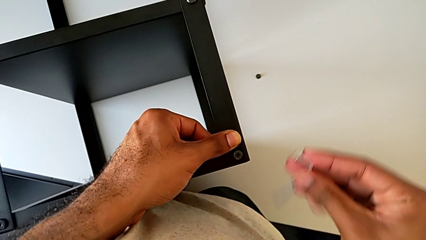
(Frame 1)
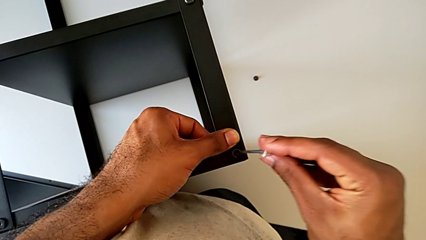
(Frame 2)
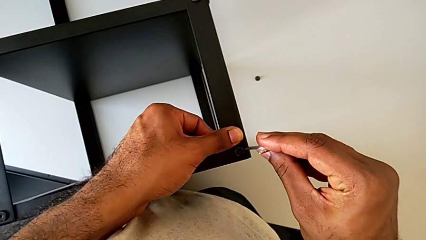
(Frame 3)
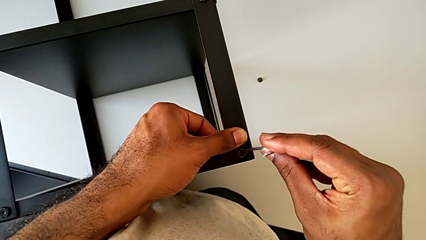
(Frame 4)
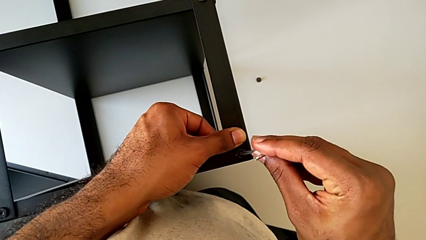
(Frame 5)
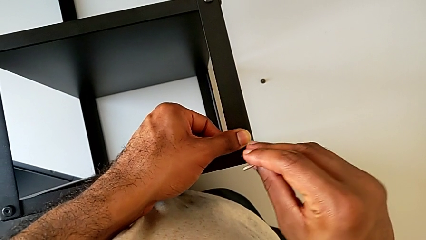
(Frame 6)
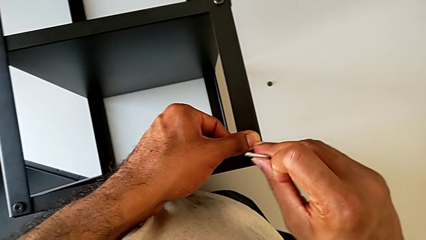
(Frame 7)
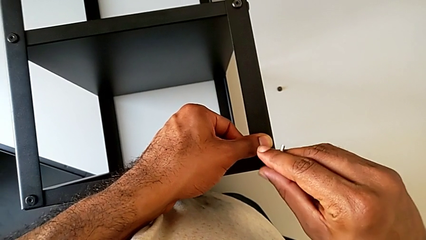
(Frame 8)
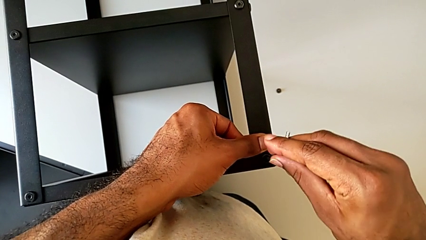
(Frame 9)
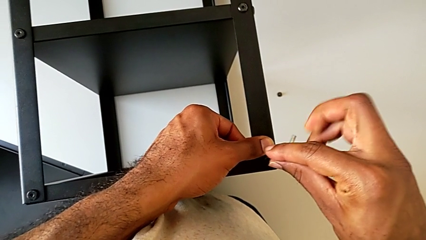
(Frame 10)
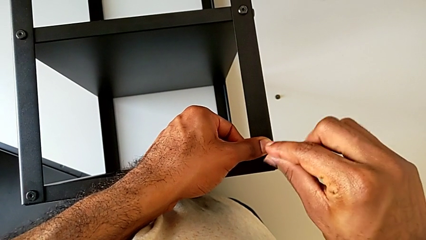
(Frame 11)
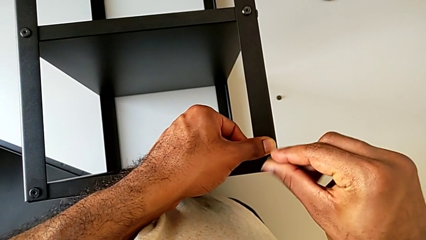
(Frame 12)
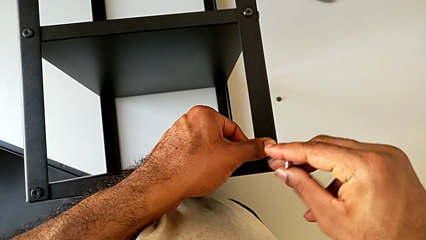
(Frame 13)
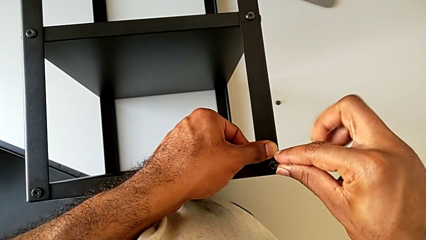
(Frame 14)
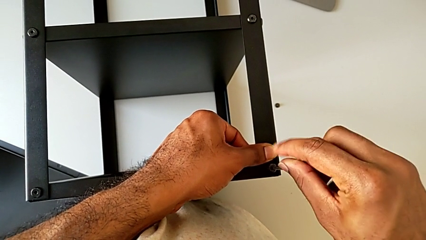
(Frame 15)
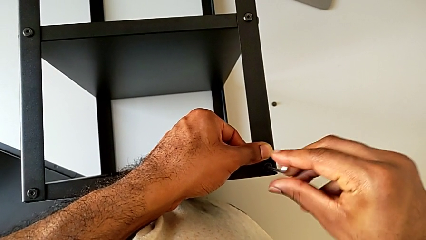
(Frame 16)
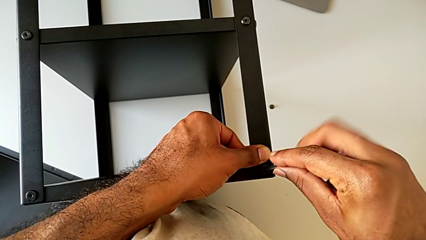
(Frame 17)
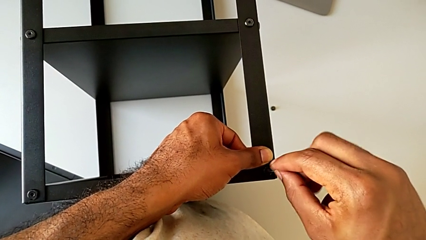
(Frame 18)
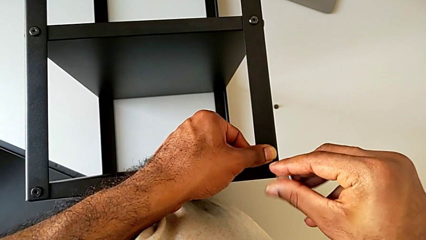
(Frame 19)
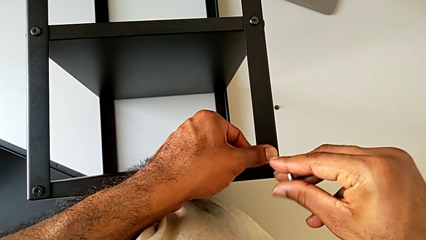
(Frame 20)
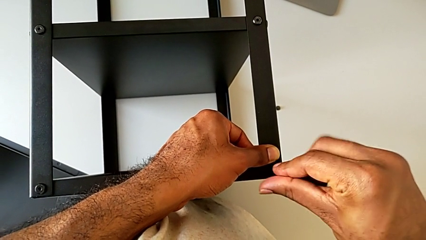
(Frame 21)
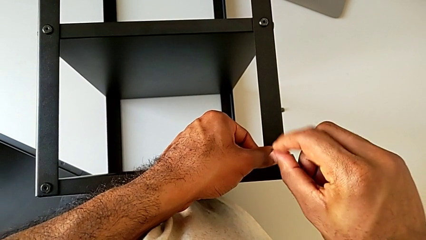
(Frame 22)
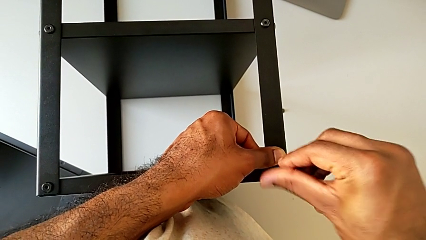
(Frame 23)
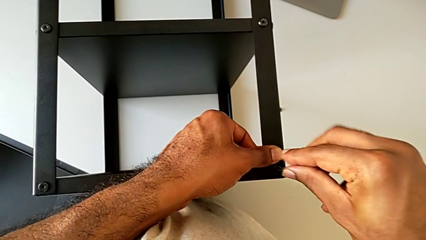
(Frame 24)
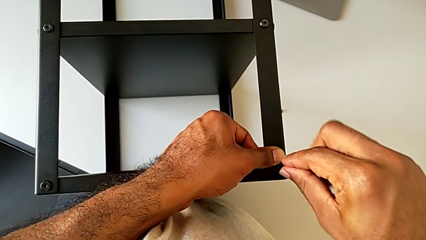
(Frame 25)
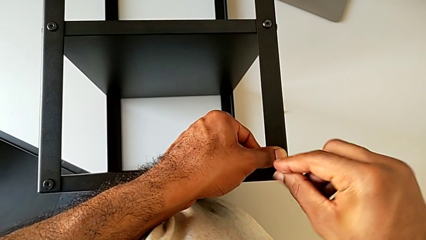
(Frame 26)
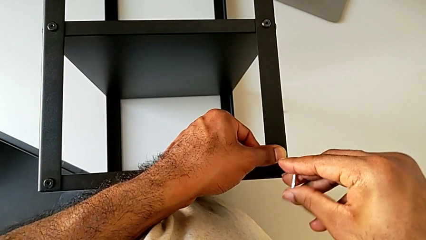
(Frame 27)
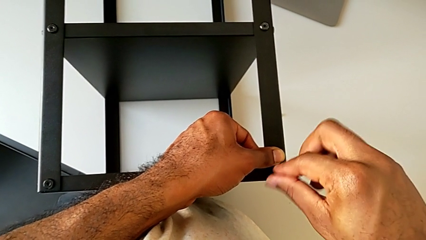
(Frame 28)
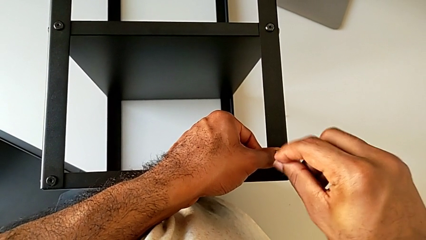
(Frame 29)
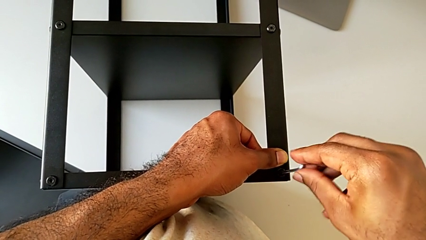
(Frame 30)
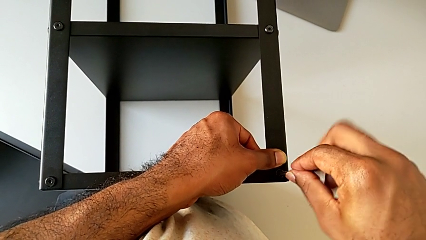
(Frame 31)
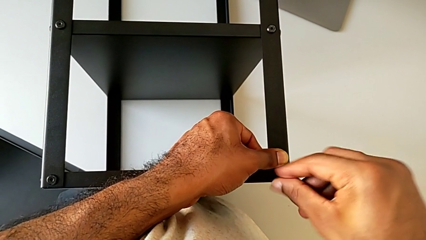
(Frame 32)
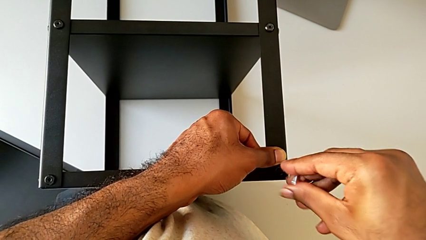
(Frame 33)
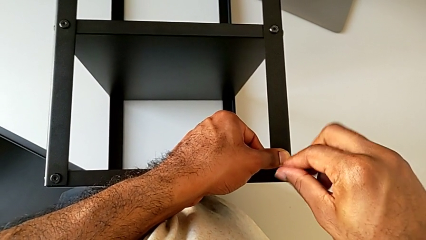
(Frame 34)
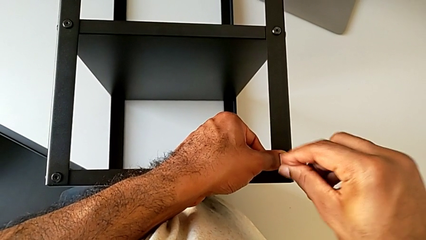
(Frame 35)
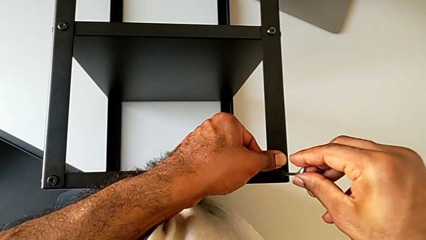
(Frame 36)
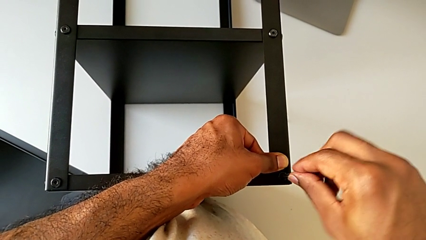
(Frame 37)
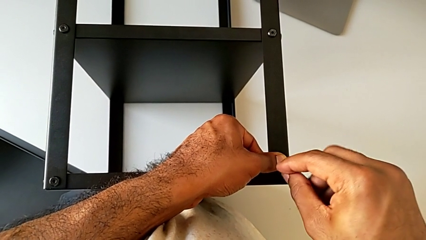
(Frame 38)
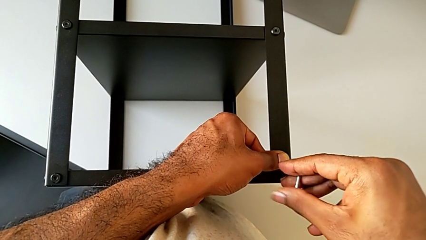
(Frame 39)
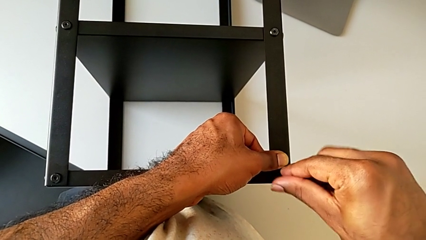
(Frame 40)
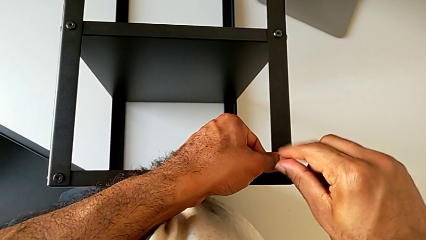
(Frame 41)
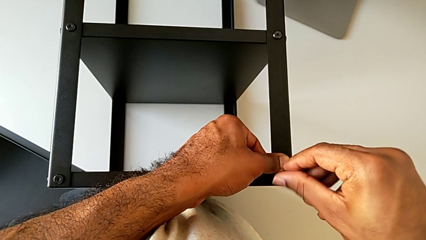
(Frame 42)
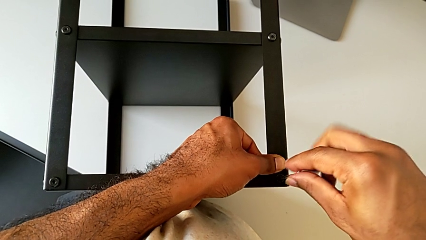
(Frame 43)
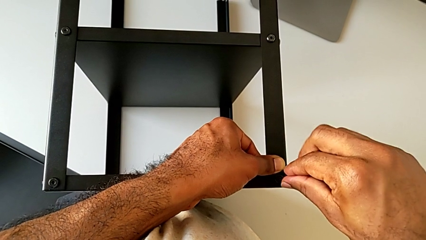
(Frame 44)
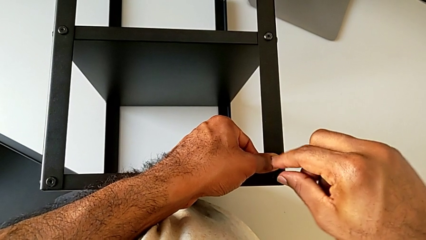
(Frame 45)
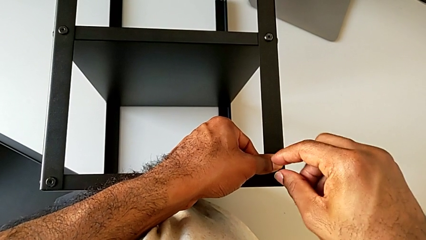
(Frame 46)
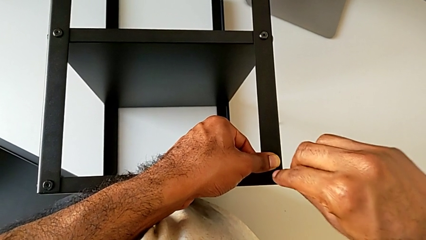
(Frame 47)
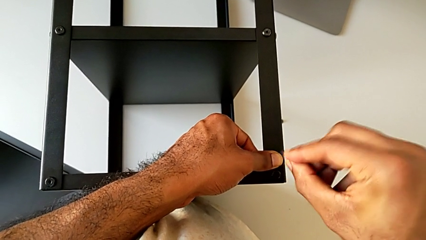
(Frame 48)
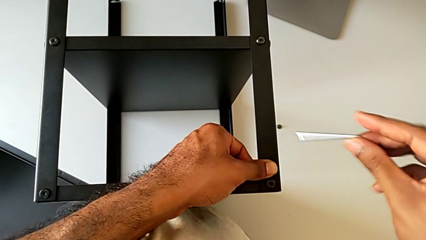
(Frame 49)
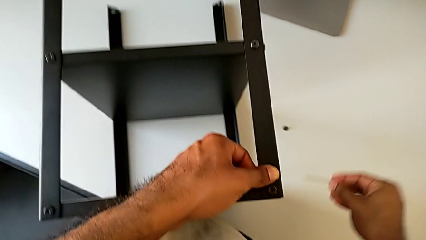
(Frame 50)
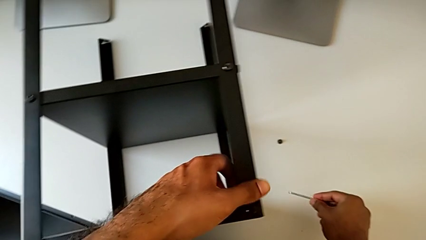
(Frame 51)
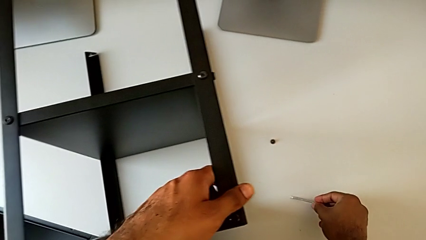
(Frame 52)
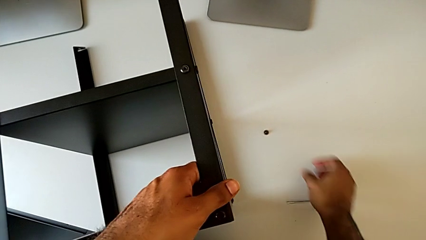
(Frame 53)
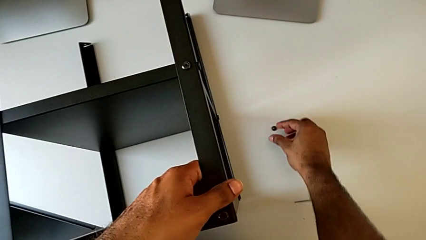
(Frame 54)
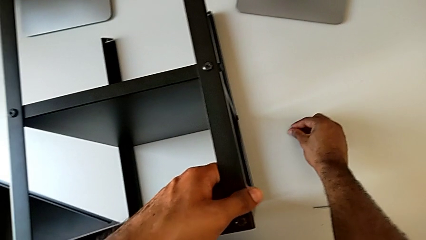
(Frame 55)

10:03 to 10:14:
The camera wearer is screwing the fourth leg to the top tray. They insert the Allen wrench, screw the hex socket head, withdraw the Allen wrench and place it.

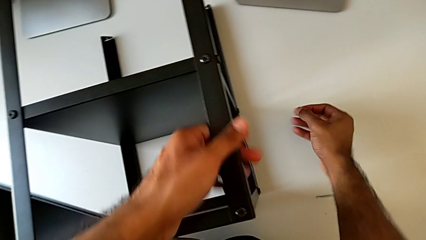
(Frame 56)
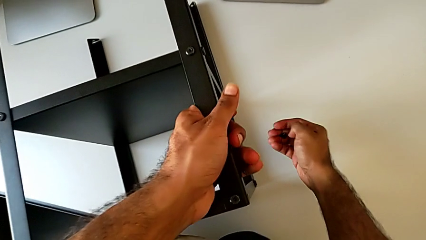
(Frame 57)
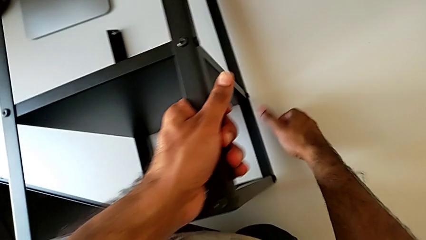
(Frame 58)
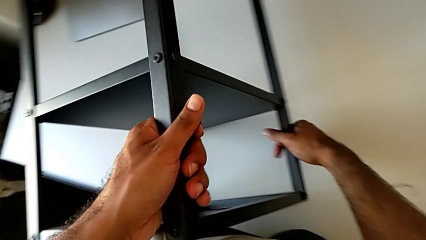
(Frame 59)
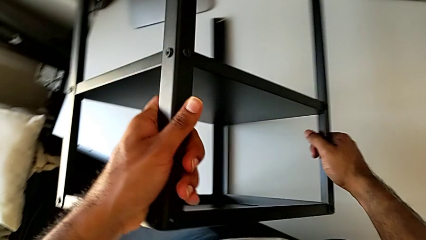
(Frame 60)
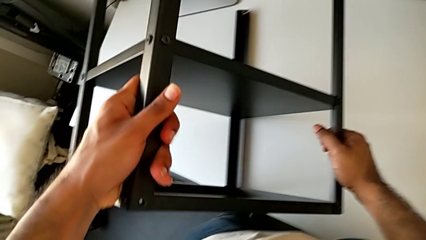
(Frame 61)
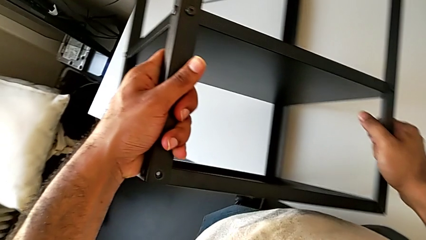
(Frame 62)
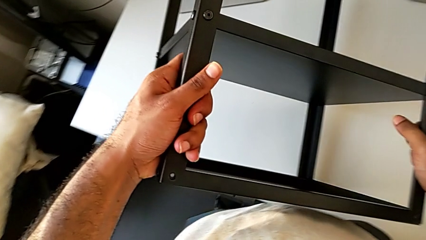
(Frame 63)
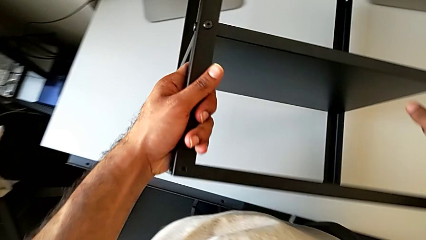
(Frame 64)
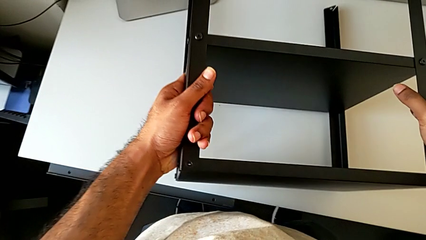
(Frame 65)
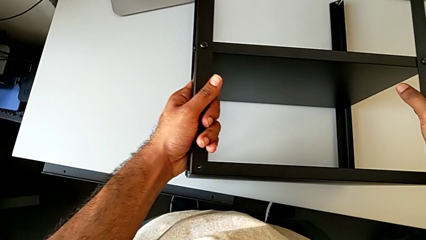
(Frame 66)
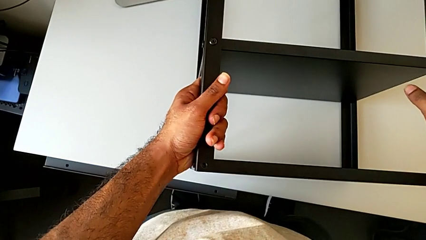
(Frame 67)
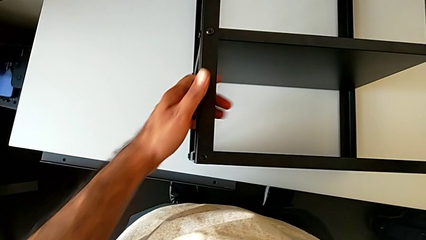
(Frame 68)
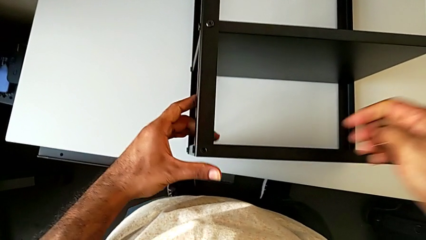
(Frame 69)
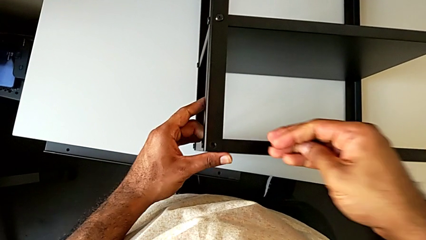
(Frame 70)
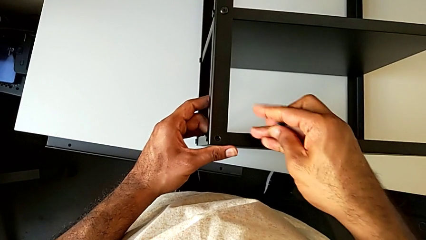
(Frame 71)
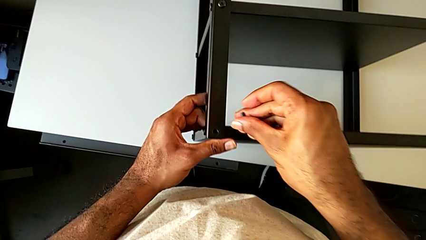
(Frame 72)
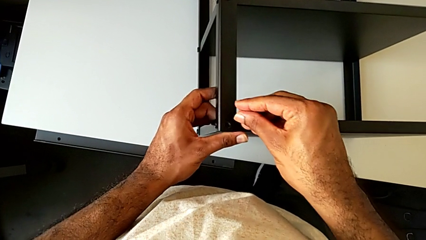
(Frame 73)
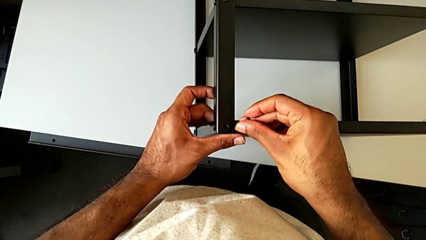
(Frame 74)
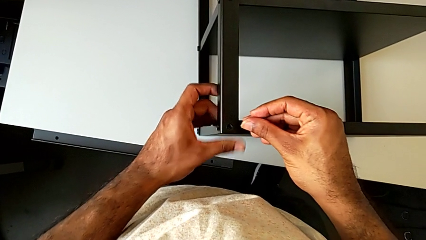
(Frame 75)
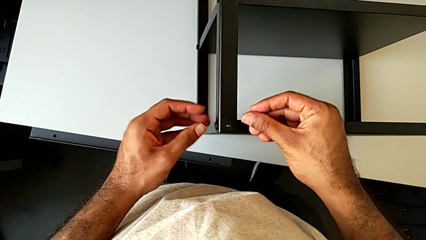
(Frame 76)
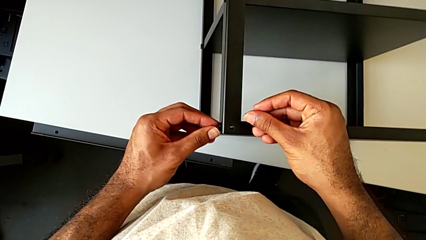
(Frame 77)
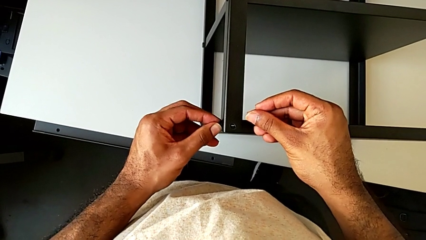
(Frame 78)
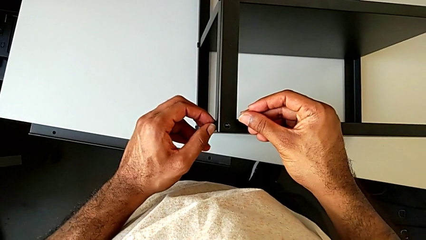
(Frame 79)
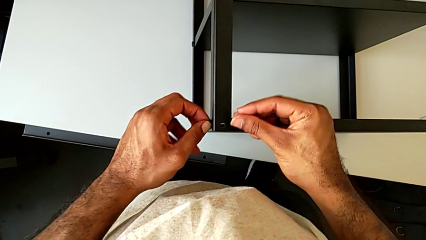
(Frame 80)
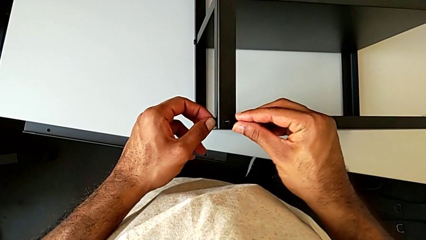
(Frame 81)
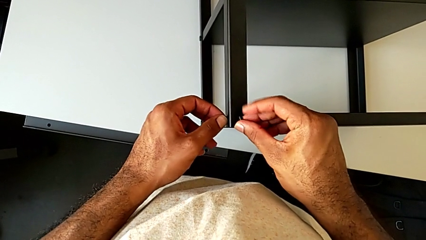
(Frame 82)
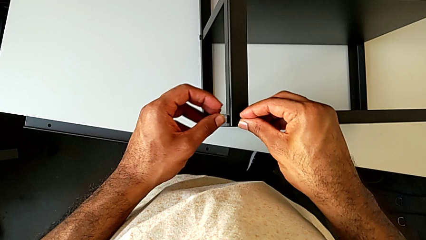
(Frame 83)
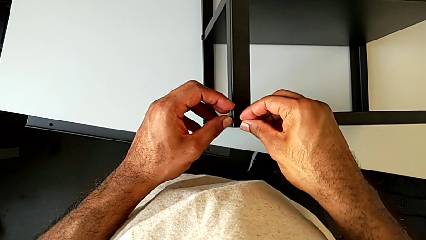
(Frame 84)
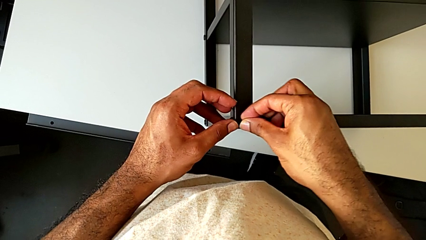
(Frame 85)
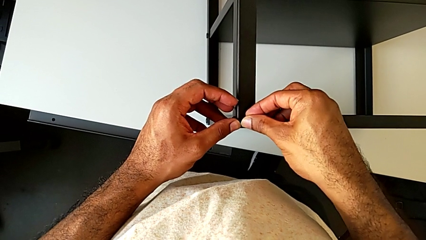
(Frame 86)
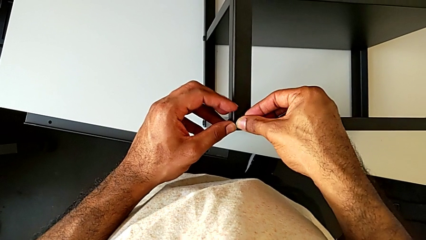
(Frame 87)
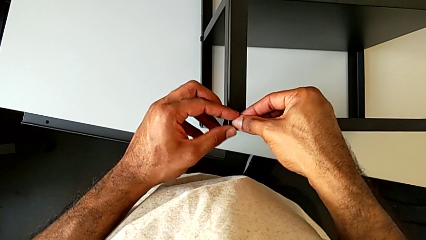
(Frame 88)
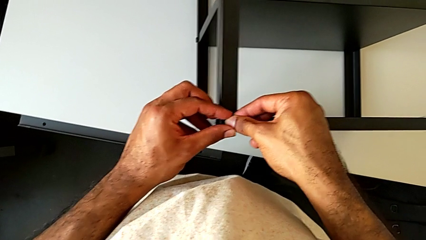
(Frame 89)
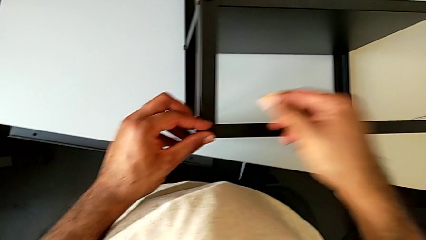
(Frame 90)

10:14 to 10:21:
The camera wearer is screwing the legs of the nightstand to the top tray. They grab the hex socket head, rotate the nightstand and insert the hex socket head.
